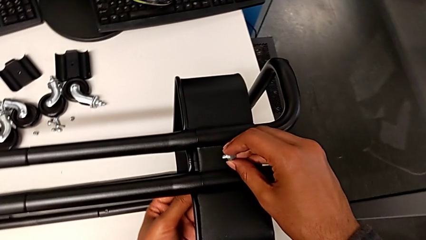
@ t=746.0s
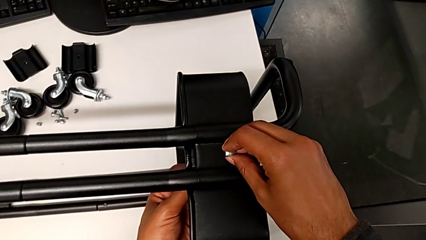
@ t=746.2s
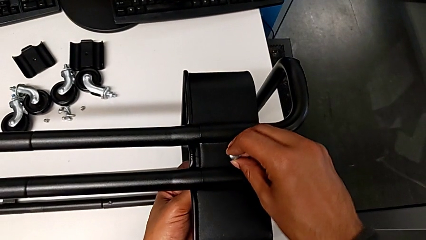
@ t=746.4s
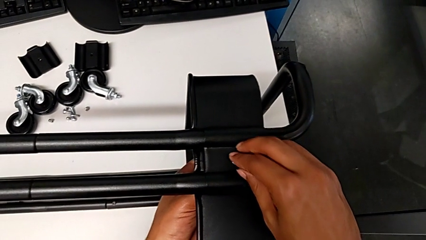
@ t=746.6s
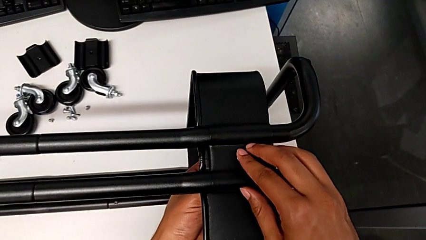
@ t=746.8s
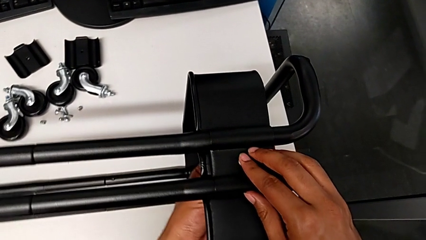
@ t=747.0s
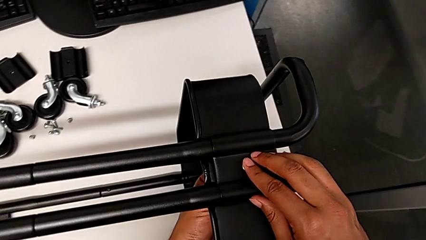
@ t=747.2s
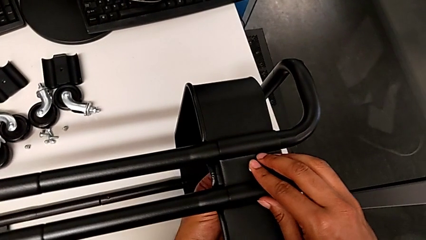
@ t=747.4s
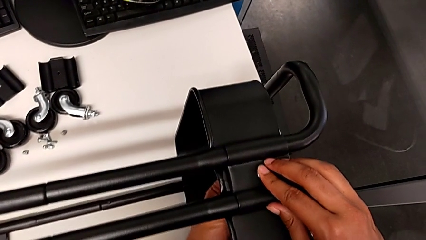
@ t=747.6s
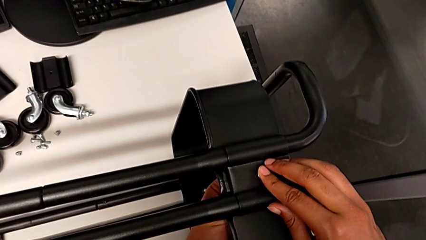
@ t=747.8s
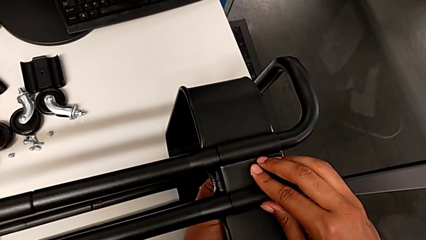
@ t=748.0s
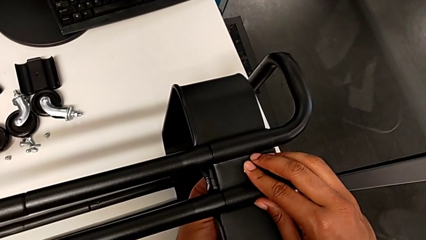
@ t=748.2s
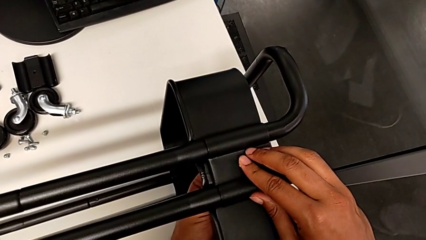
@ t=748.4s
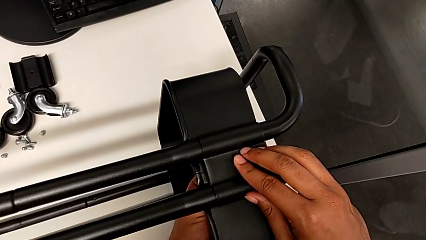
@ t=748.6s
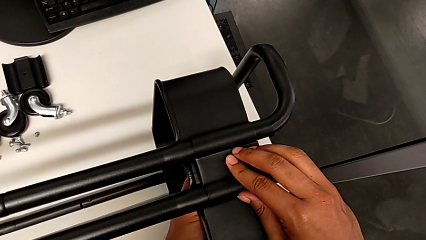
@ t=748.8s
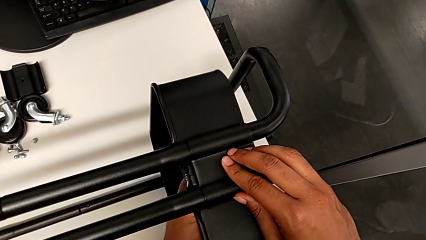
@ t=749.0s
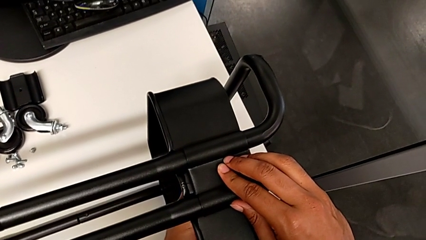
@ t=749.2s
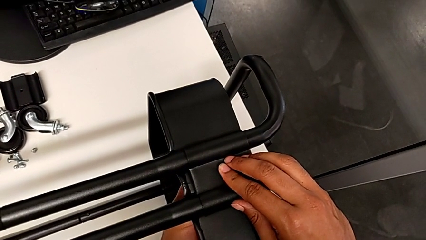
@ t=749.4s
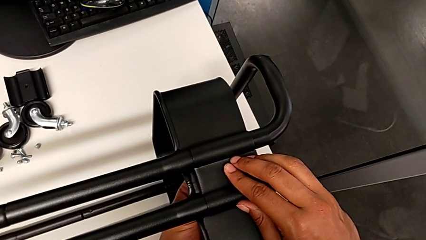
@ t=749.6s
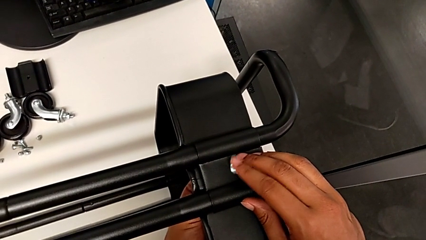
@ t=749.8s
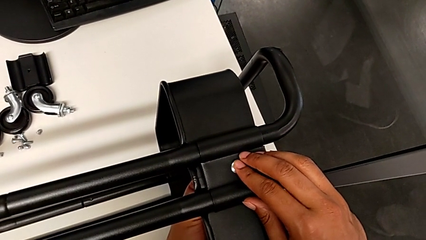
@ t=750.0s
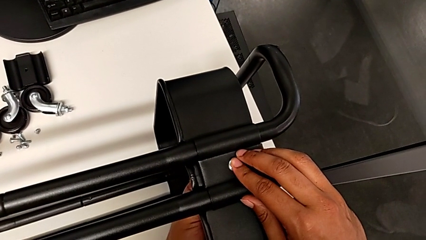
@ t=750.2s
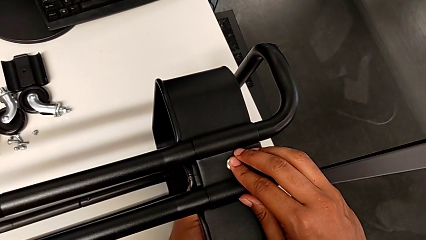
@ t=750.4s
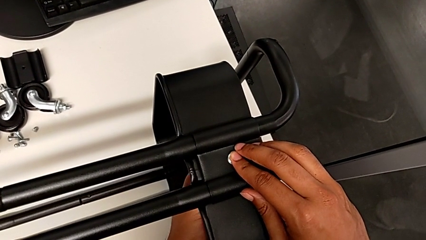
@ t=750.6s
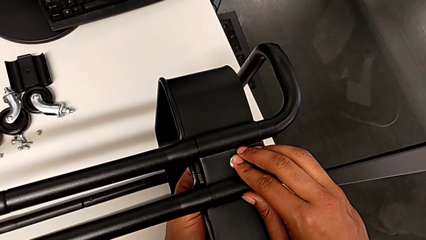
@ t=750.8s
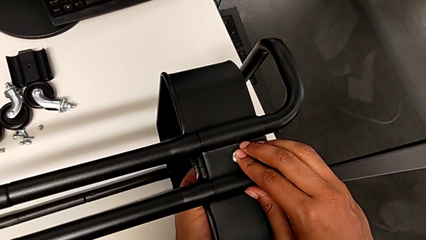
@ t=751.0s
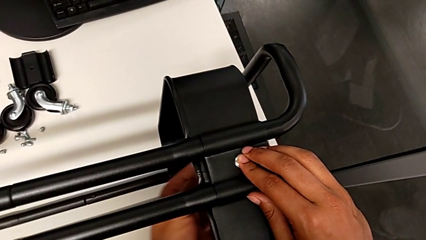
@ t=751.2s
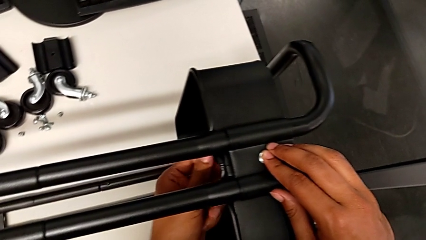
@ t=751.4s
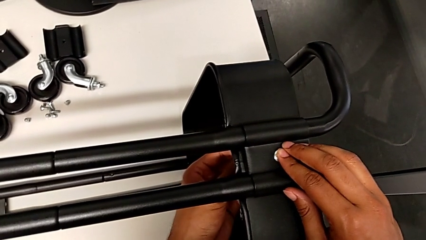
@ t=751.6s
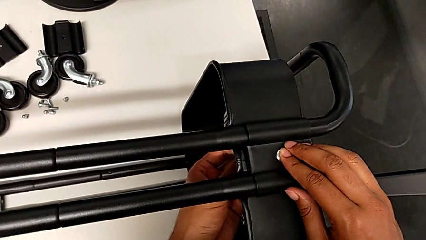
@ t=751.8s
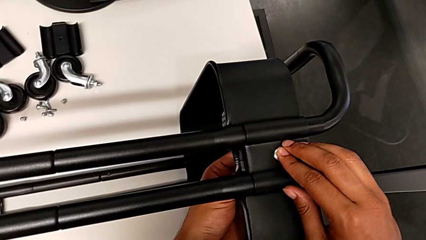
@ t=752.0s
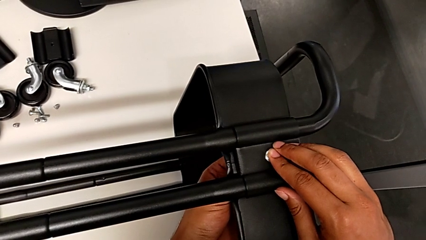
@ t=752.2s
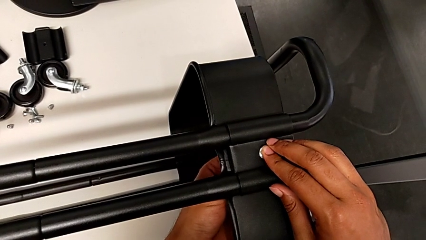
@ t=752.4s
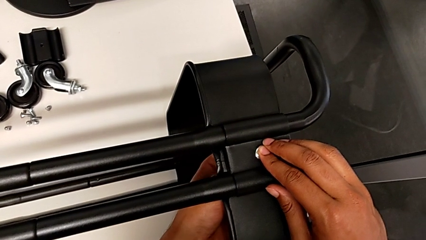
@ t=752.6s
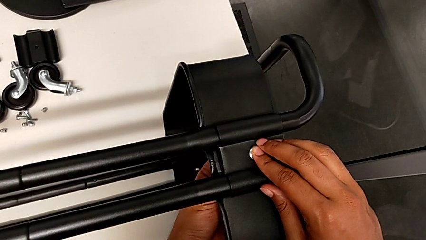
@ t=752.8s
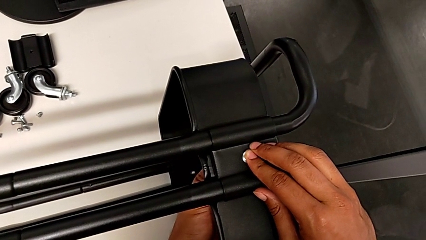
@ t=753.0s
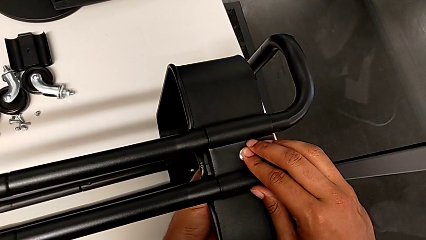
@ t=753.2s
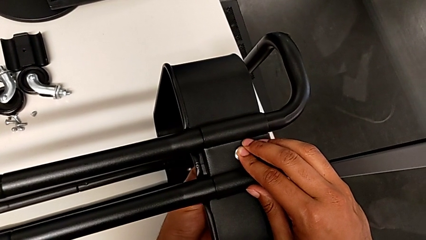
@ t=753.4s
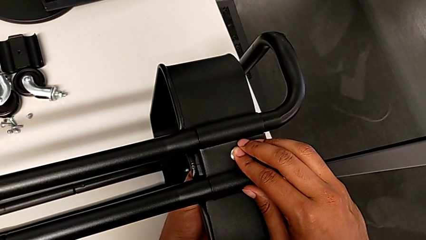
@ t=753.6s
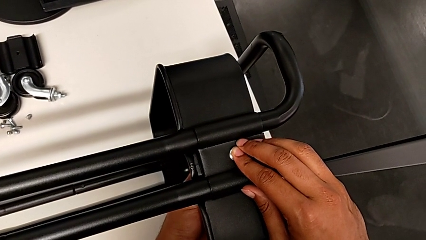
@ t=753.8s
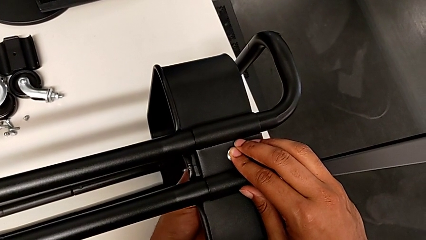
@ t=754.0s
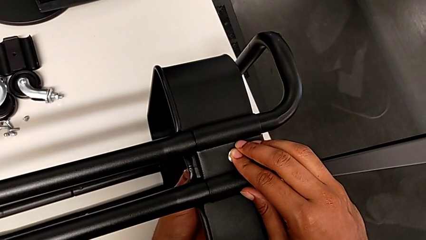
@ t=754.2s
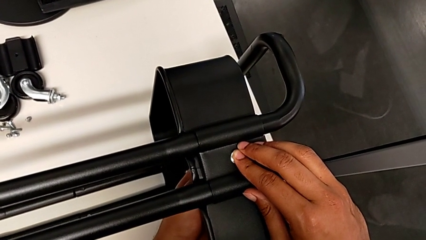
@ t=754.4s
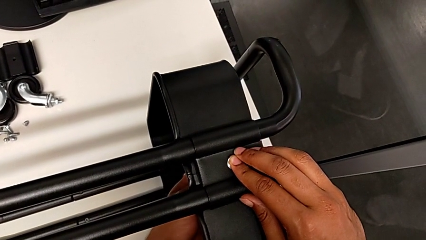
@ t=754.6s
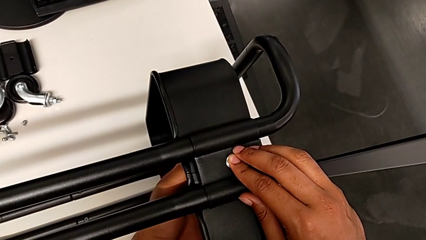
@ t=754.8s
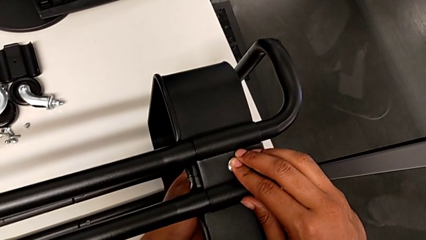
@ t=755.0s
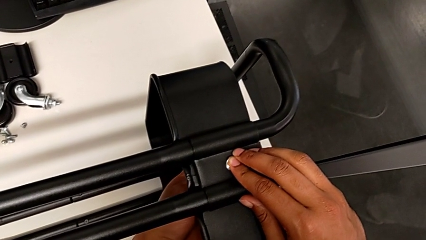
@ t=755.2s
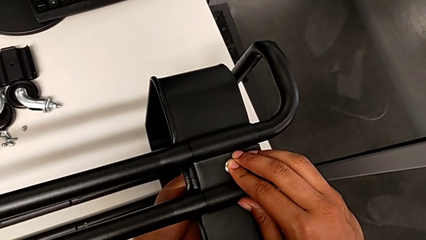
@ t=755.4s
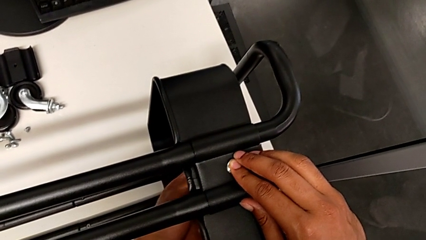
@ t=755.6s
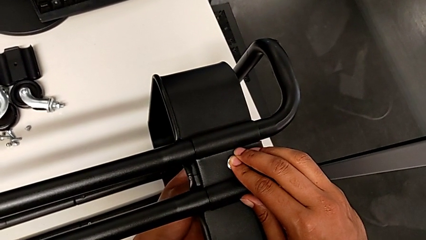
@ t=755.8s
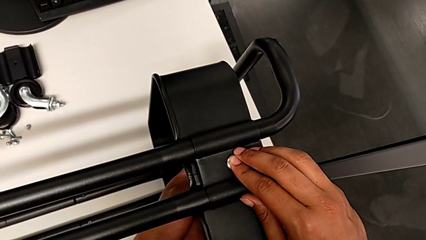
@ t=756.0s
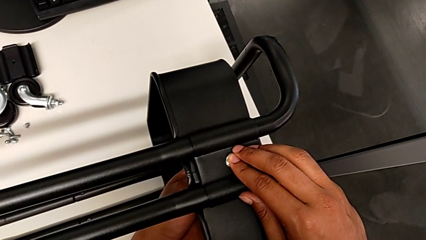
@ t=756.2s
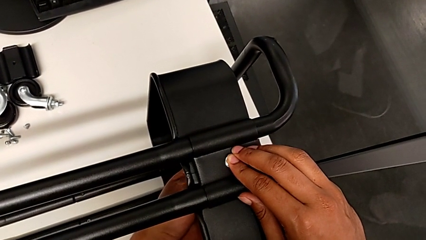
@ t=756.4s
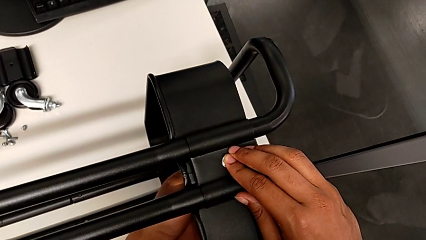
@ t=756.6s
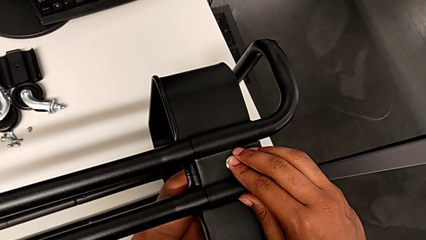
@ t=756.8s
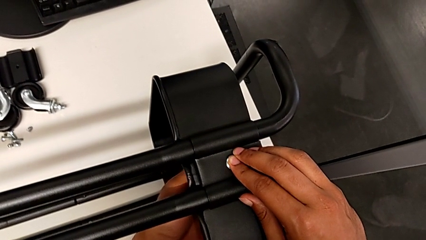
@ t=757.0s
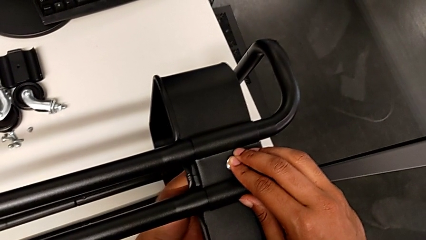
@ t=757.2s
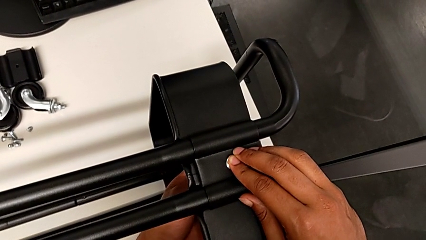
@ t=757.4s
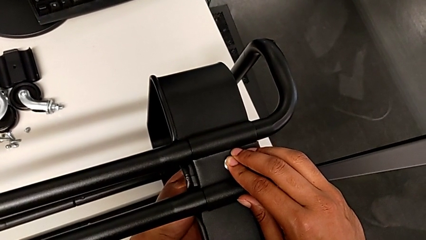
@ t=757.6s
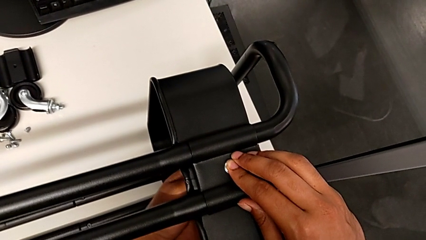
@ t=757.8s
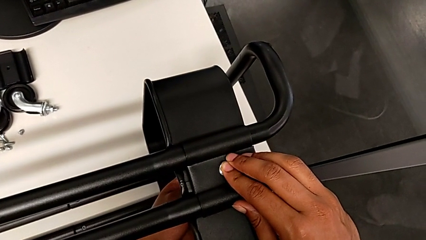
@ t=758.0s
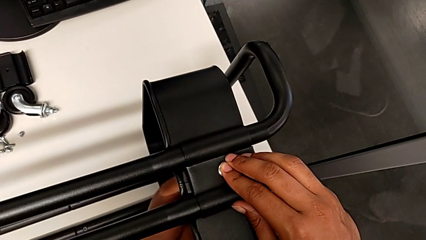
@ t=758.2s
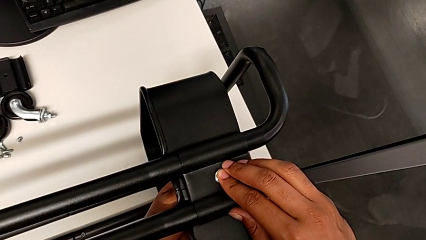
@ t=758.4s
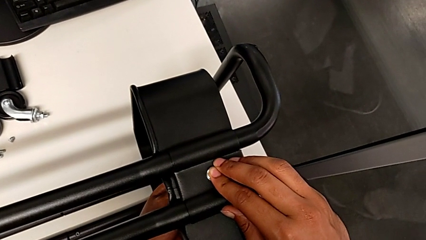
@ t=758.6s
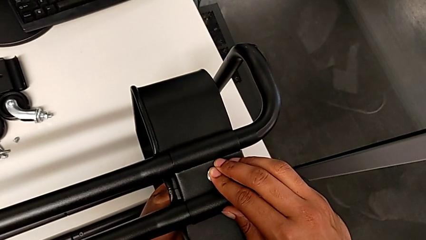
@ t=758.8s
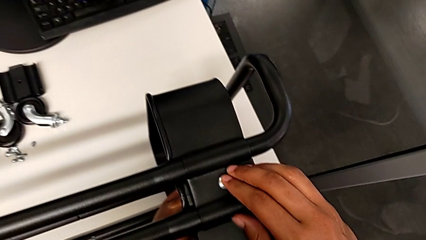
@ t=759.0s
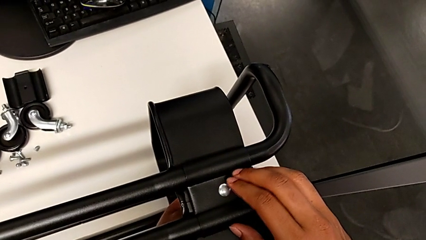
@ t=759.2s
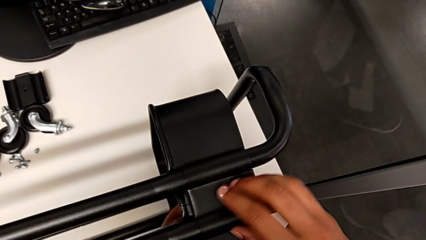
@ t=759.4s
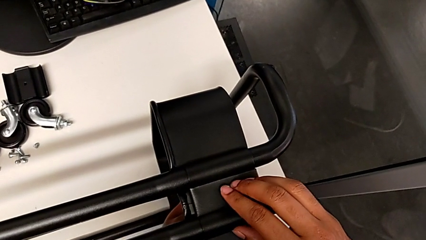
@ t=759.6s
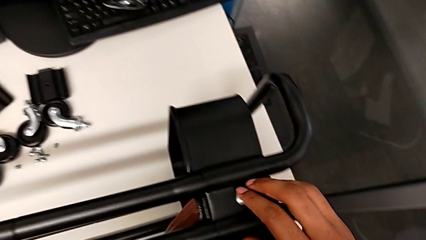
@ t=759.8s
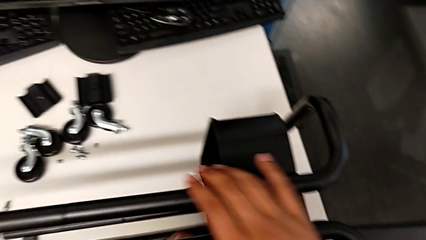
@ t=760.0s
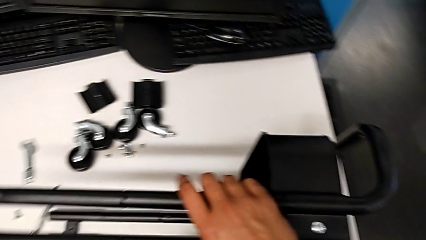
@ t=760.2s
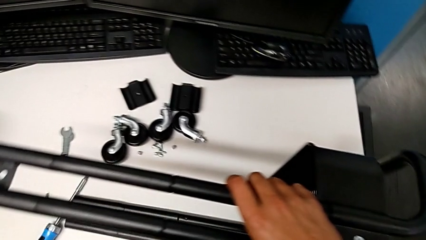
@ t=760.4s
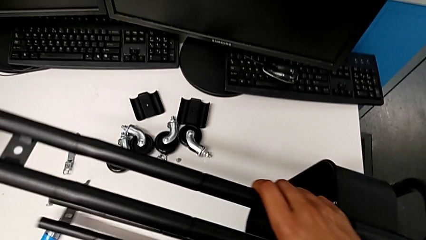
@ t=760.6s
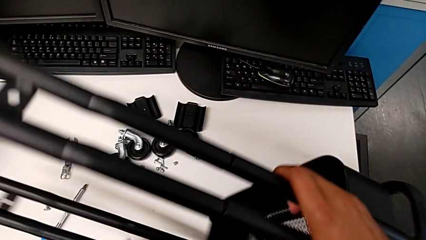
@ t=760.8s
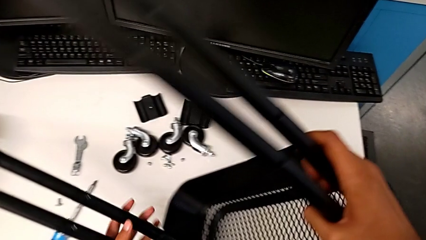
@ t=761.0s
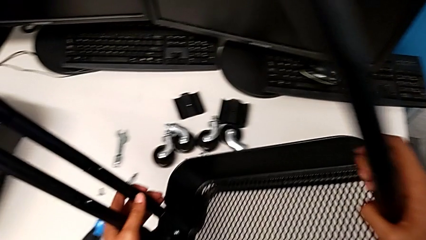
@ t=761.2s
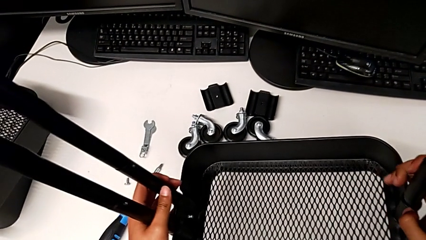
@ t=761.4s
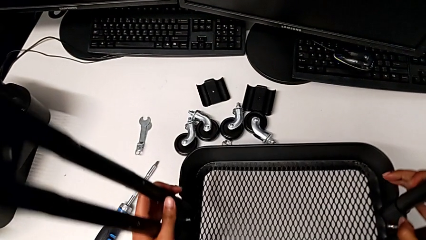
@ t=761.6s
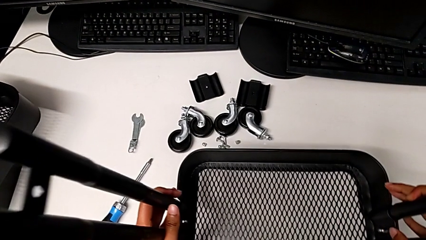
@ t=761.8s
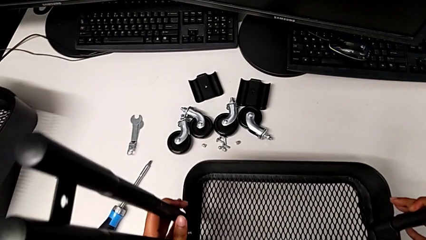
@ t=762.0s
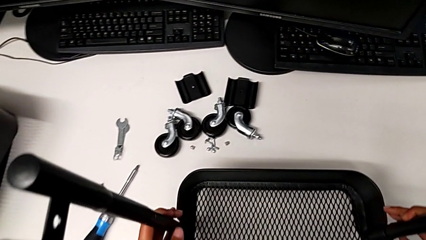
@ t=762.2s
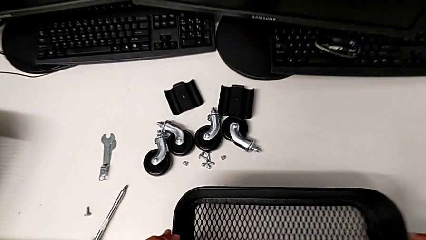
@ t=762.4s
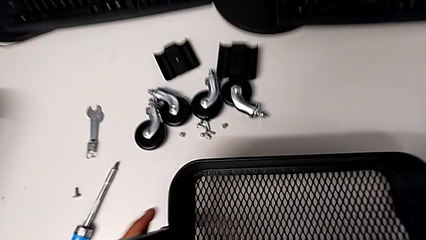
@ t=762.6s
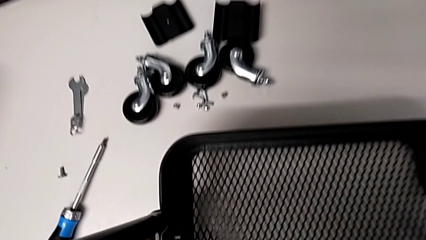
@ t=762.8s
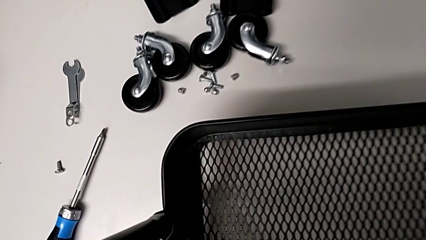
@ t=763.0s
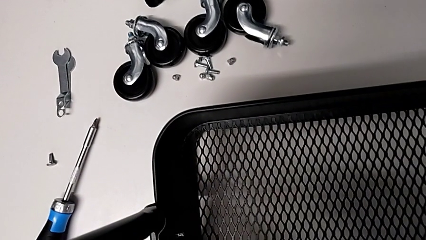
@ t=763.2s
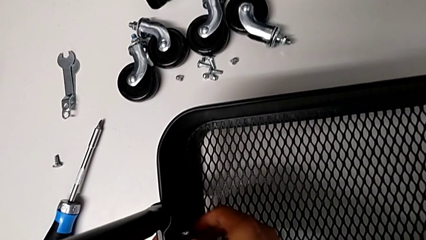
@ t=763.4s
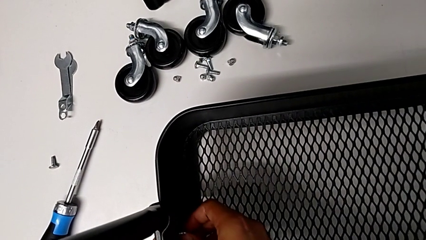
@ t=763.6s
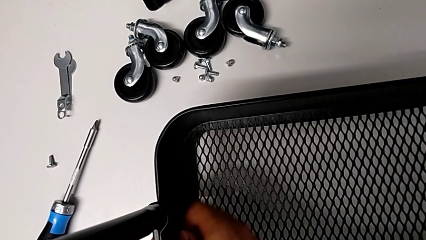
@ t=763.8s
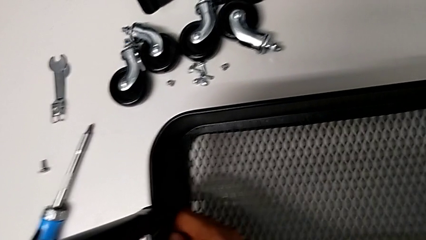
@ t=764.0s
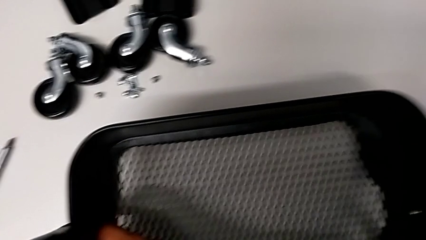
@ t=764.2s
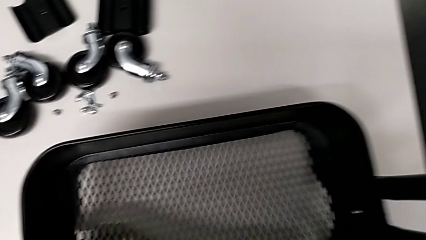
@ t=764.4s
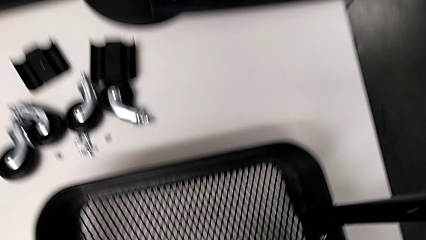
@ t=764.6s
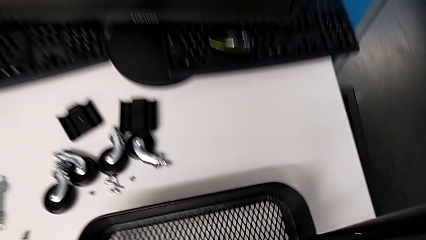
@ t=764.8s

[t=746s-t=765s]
The camera wearer is screwing the tray. They screw the second bracket.
